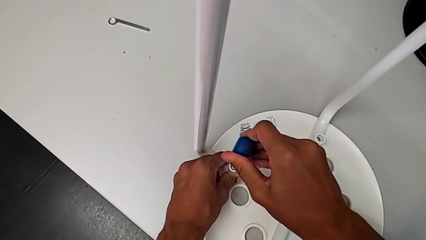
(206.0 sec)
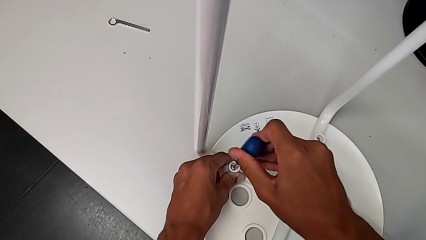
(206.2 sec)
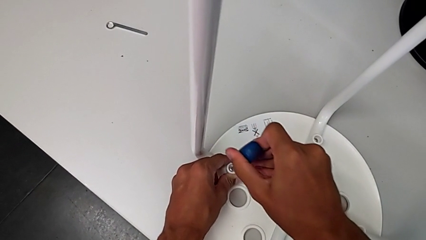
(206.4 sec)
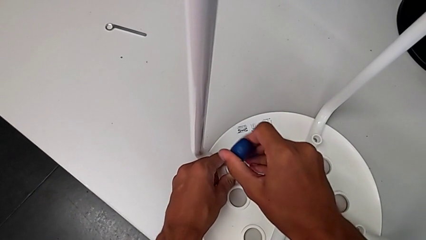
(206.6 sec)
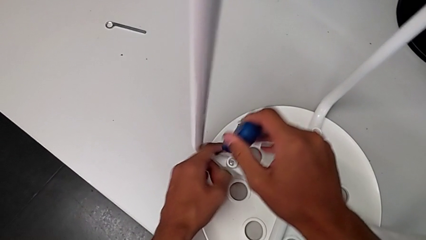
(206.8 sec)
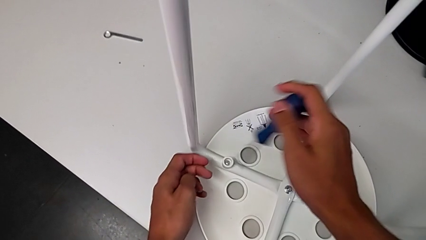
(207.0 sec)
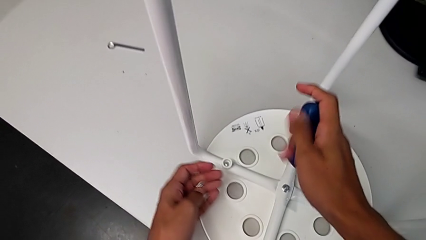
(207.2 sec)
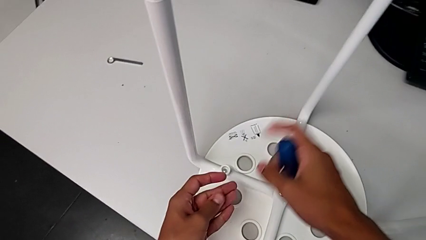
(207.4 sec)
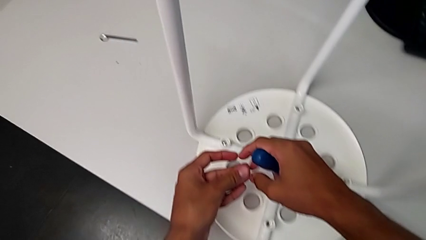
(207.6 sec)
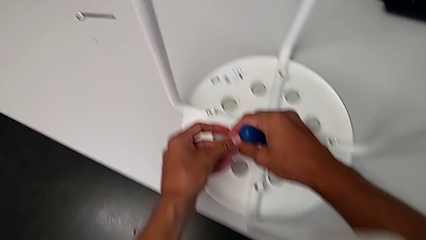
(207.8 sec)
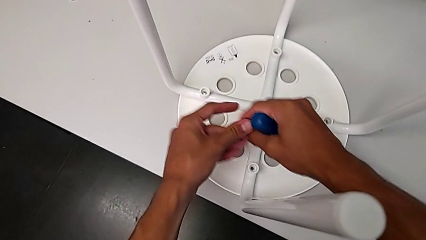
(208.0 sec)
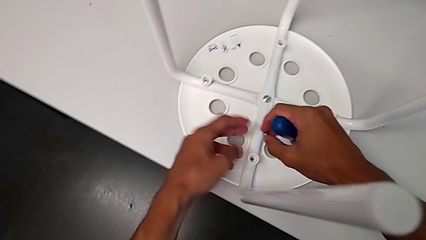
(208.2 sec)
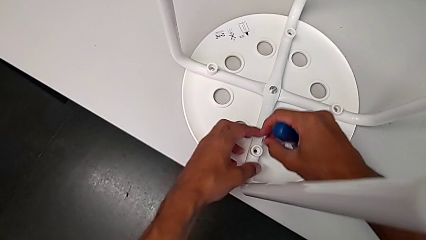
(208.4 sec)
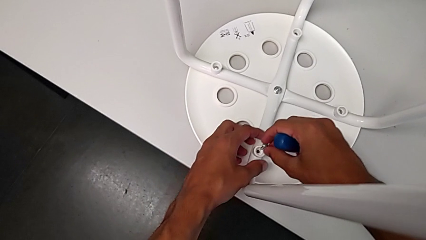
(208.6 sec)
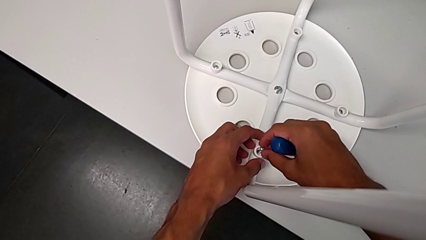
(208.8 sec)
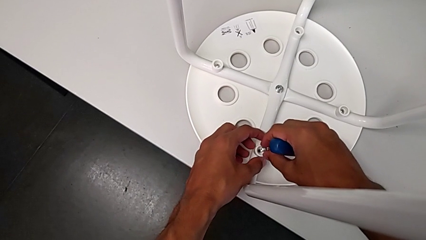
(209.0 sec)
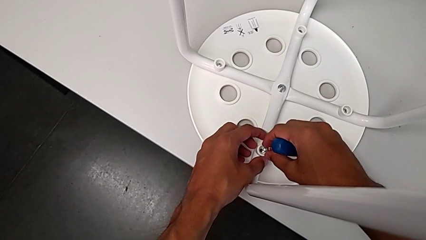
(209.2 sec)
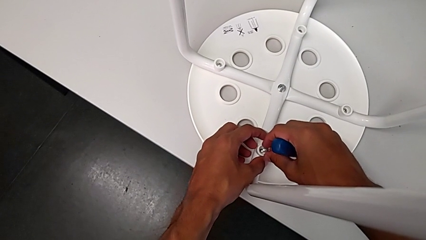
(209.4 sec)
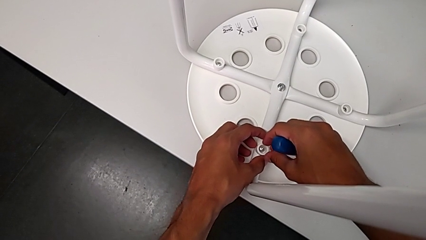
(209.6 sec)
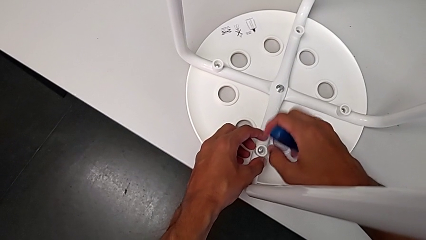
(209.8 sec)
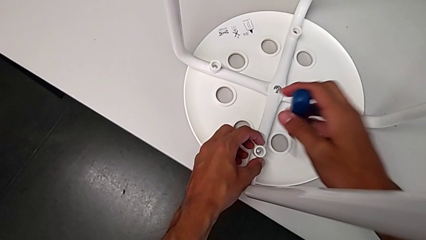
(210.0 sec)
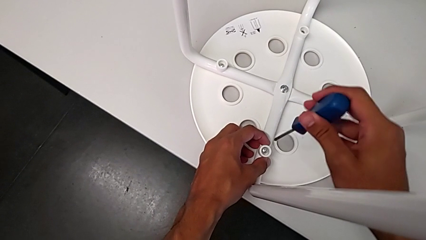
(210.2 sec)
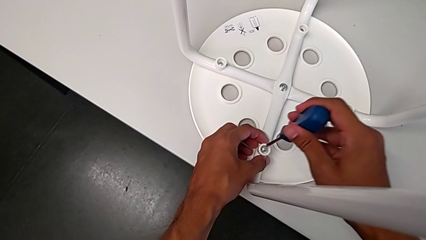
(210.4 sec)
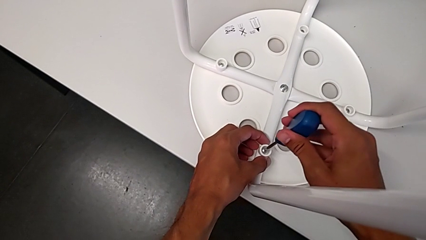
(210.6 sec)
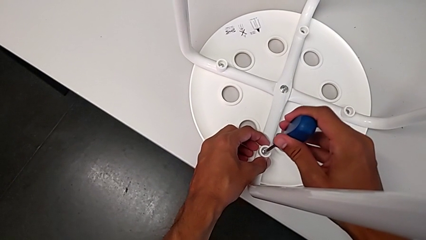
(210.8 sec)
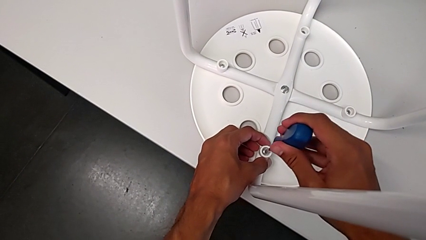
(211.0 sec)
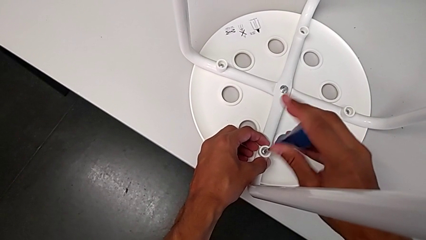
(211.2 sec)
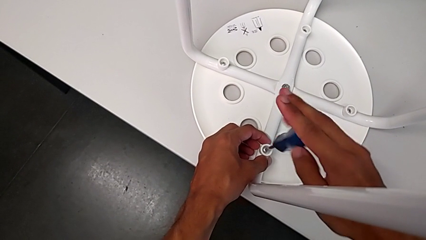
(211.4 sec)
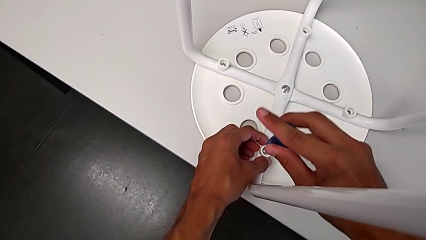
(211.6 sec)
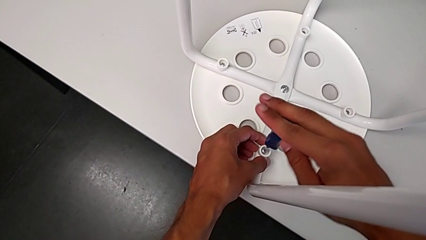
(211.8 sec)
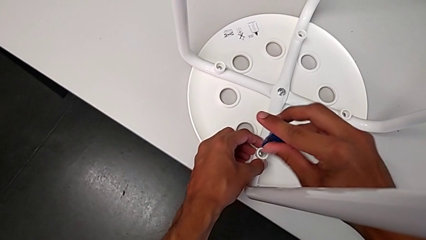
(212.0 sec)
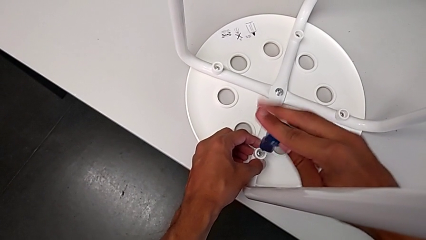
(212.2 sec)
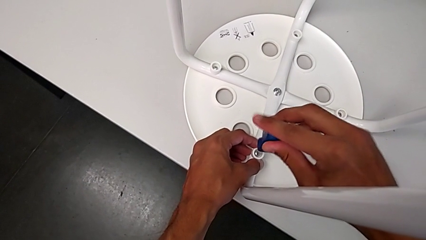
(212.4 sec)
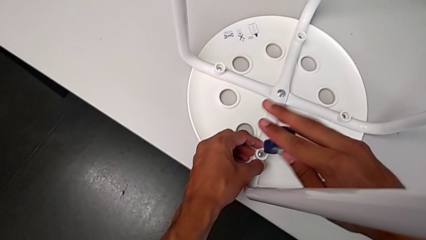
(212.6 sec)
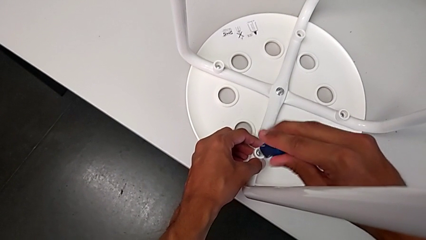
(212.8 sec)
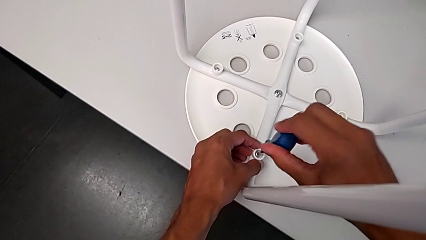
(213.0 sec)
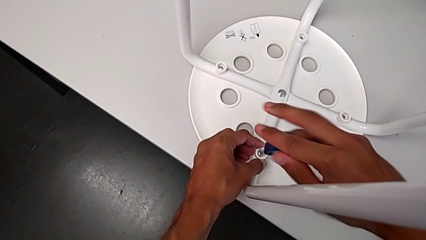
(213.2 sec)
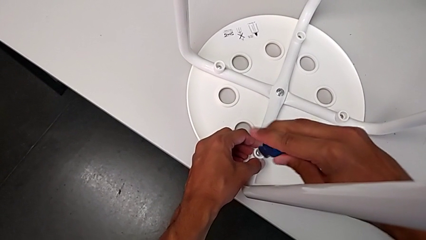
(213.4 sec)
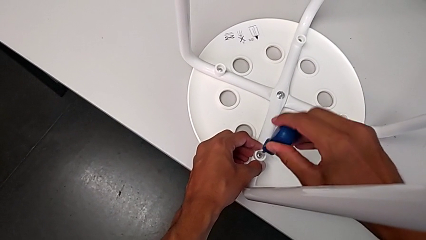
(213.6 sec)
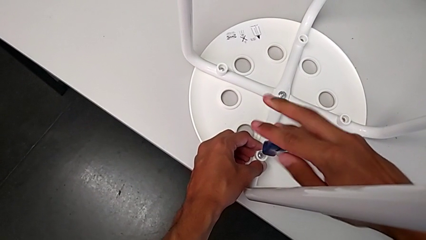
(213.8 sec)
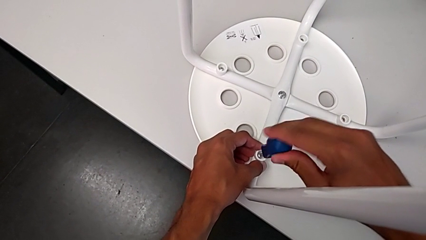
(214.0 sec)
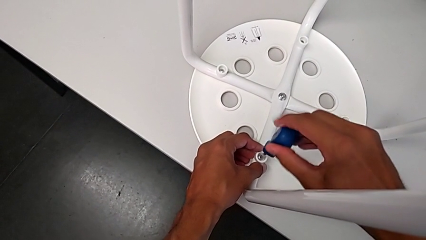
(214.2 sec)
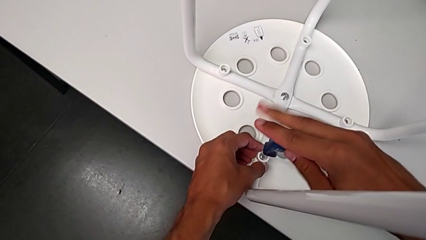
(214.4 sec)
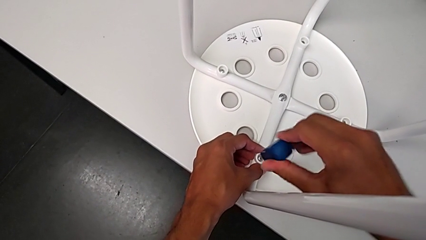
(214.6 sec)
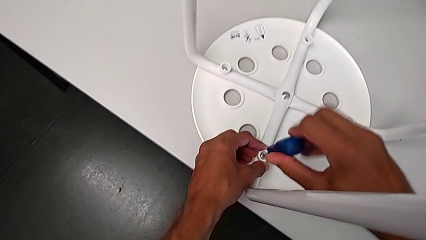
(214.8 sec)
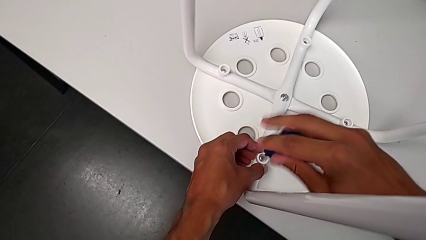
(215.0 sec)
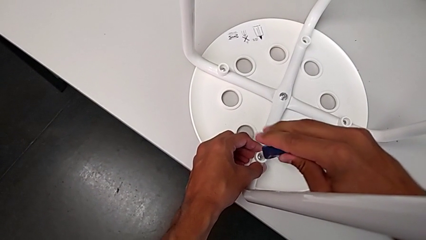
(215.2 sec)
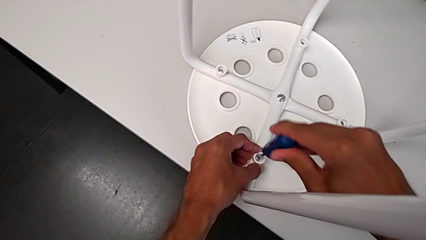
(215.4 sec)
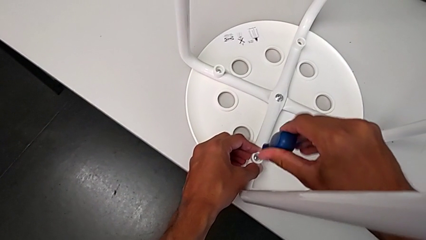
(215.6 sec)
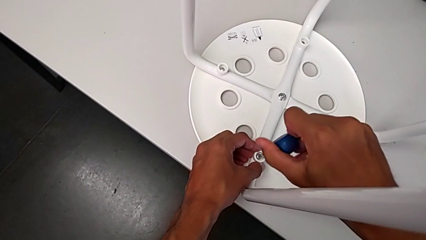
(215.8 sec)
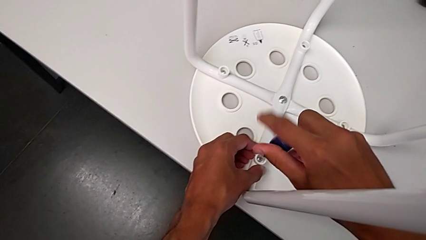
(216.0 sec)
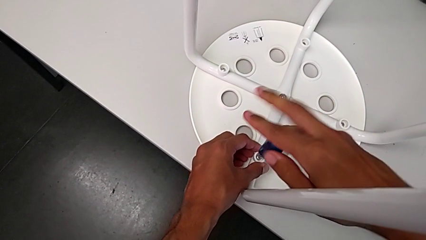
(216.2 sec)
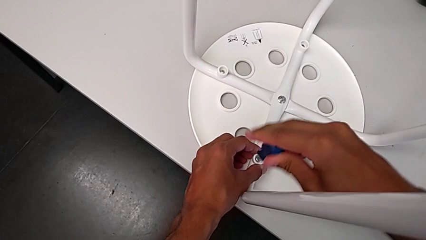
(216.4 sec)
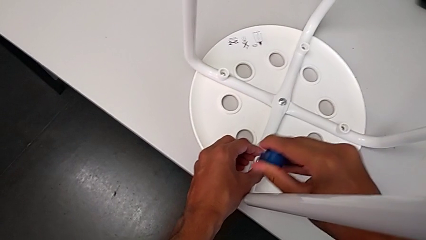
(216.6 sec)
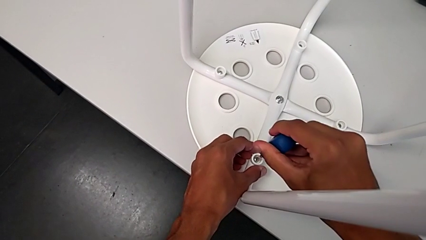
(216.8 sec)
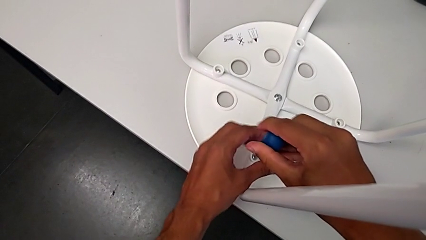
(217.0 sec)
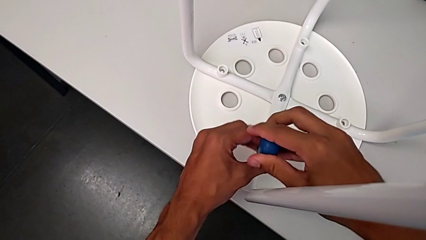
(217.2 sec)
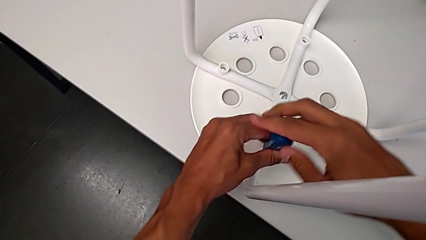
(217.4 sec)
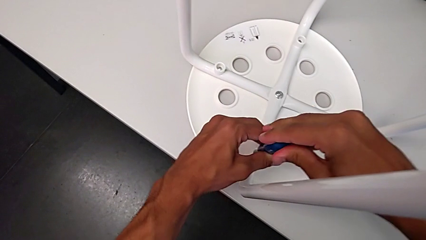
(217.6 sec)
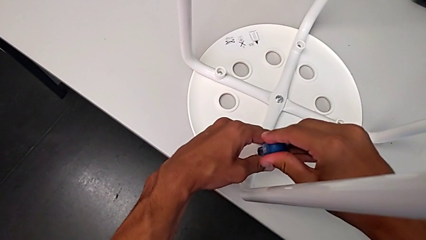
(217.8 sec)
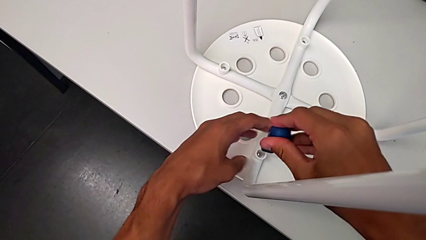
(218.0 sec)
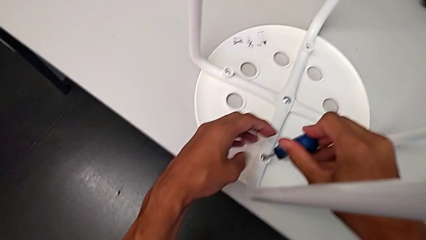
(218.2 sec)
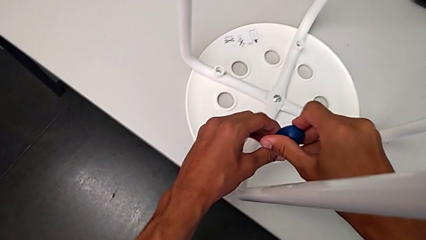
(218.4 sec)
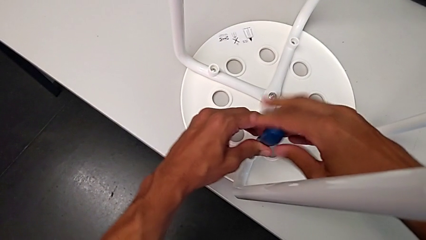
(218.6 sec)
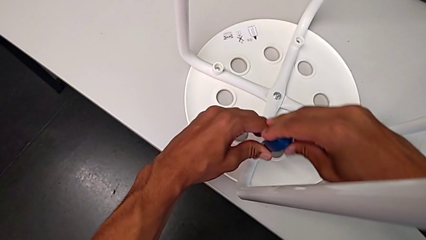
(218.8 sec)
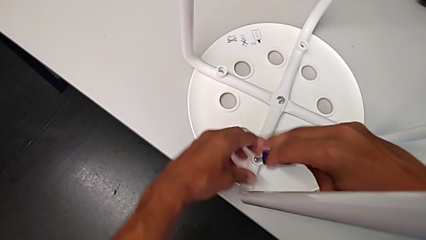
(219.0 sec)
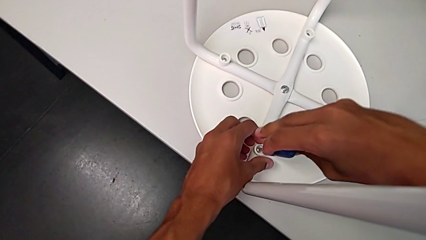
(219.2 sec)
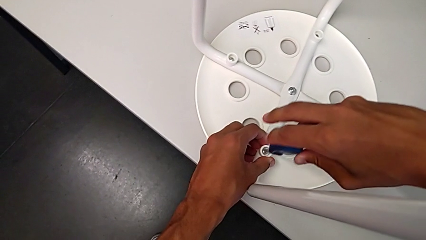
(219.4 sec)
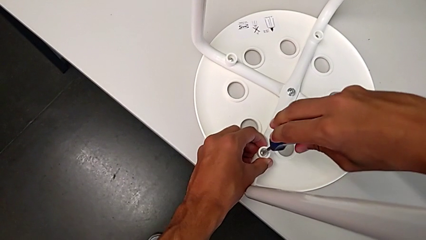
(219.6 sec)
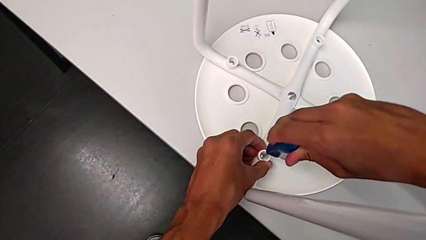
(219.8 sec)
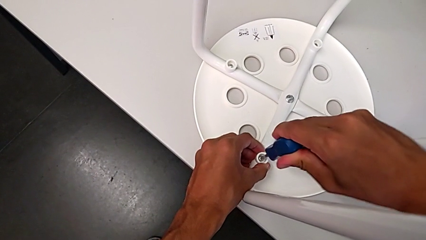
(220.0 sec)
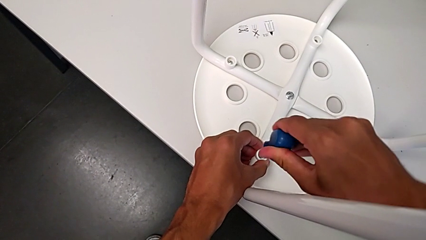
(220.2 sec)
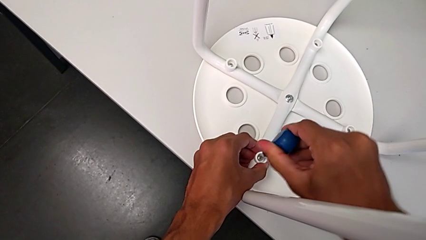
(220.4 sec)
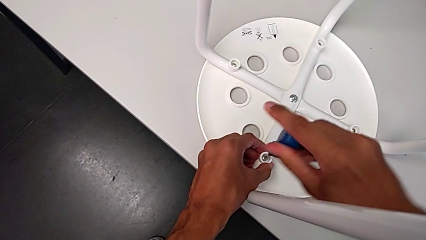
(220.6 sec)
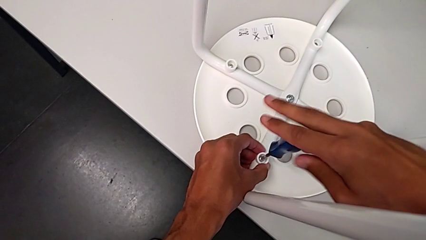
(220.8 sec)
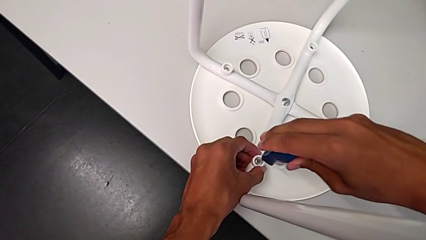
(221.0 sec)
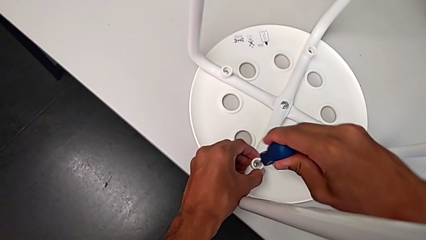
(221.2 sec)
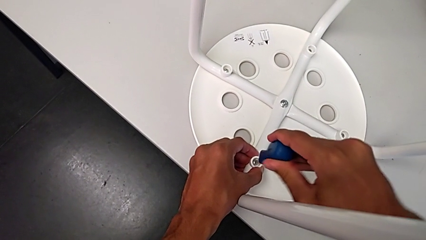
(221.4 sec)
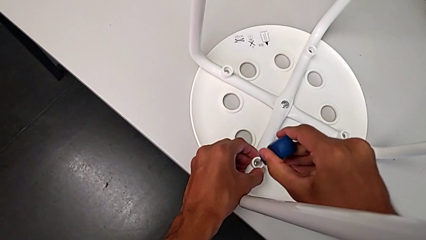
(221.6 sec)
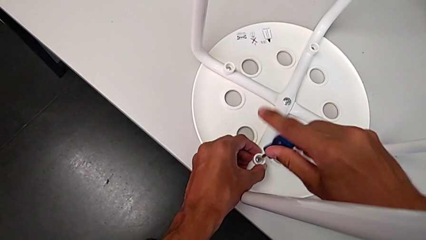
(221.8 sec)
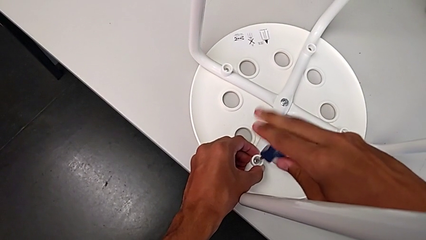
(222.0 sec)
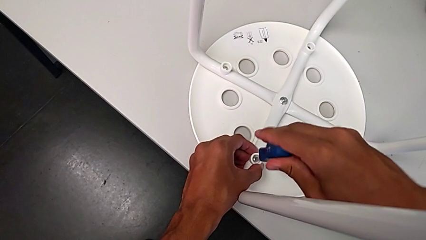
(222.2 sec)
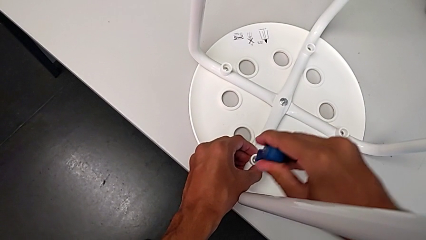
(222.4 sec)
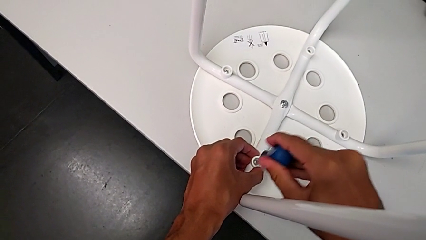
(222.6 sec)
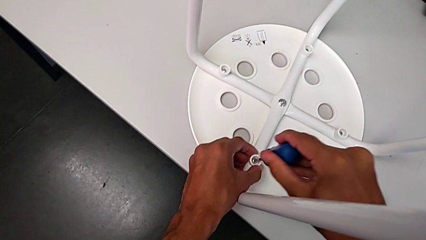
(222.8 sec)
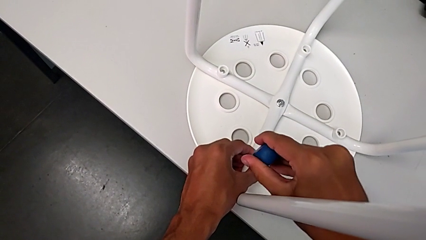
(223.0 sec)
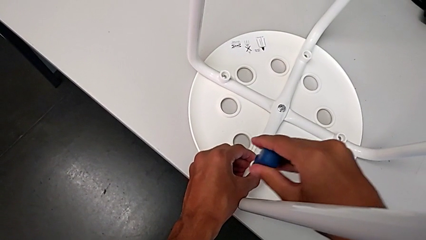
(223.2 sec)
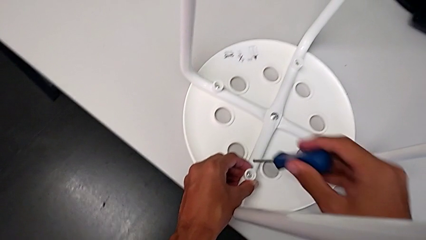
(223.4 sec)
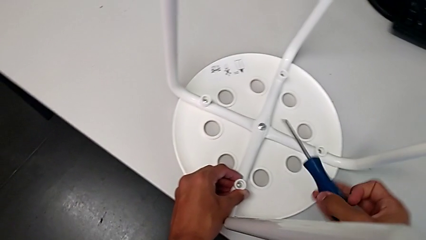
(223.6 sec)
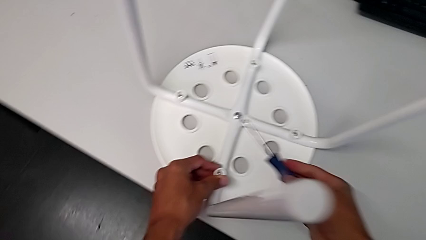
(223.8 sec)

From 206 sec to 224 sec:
The camera wearer is assembling the seat. They withdraw the screwdriver, grab the screw, insert the screw, insert the screwdriver, screw the screw and withdraw the screwdriver.
